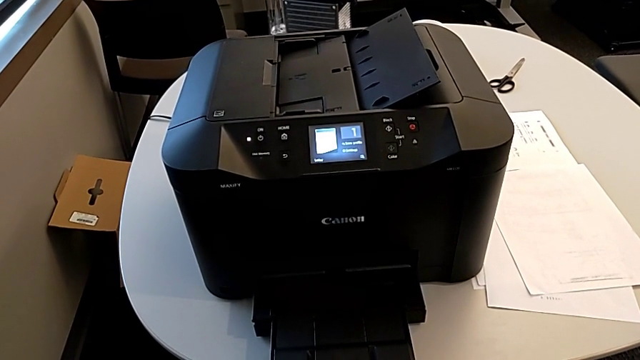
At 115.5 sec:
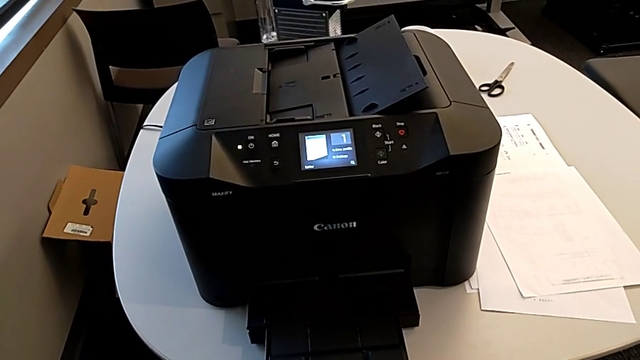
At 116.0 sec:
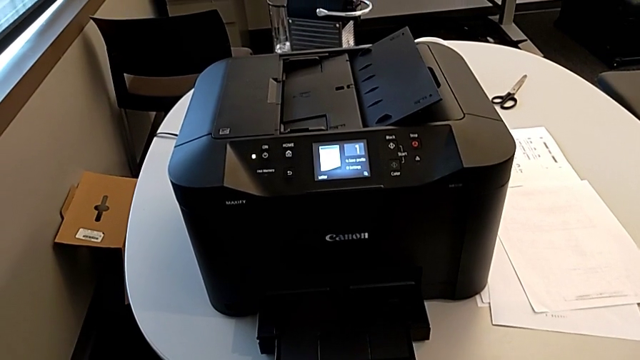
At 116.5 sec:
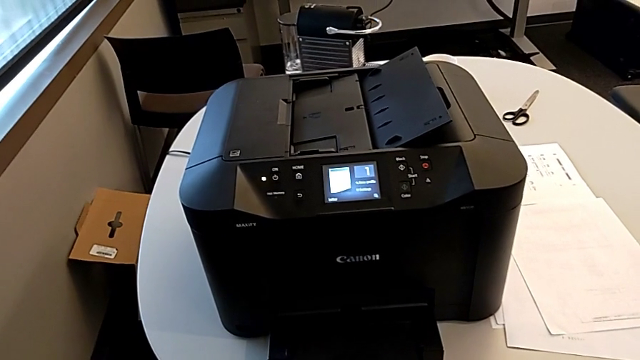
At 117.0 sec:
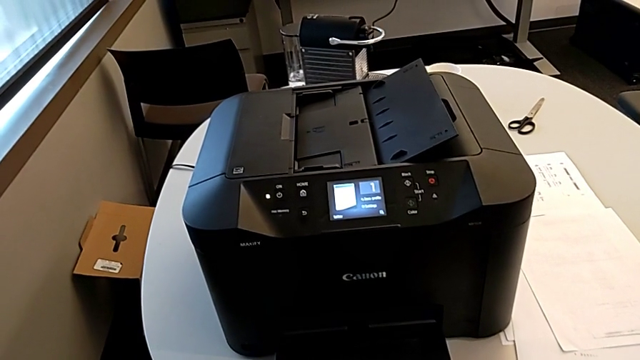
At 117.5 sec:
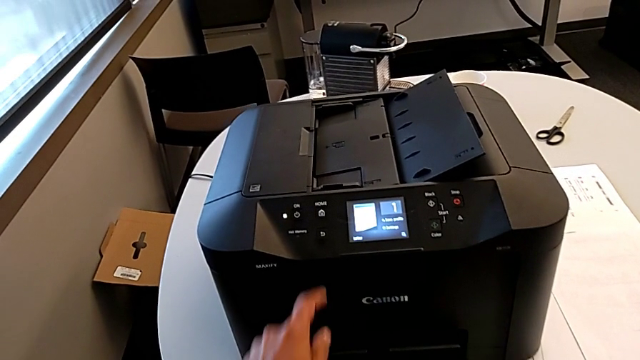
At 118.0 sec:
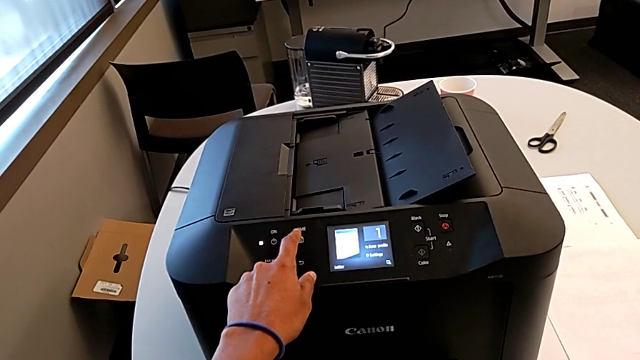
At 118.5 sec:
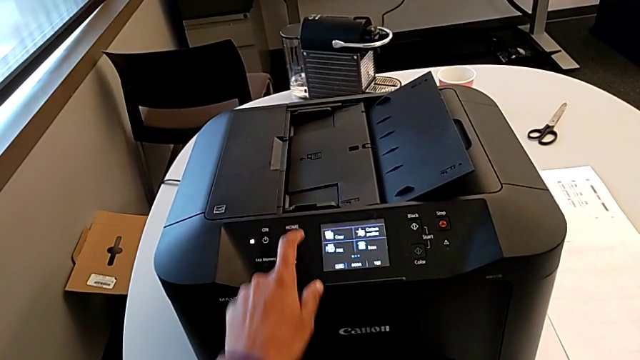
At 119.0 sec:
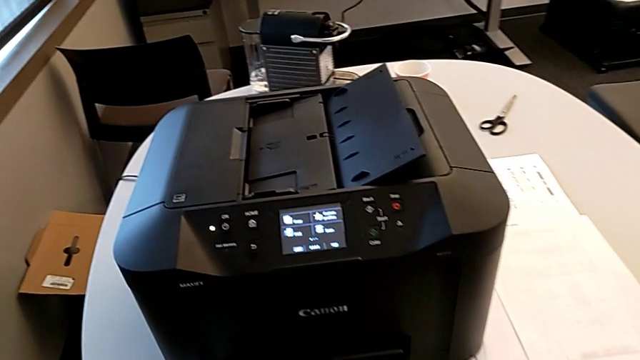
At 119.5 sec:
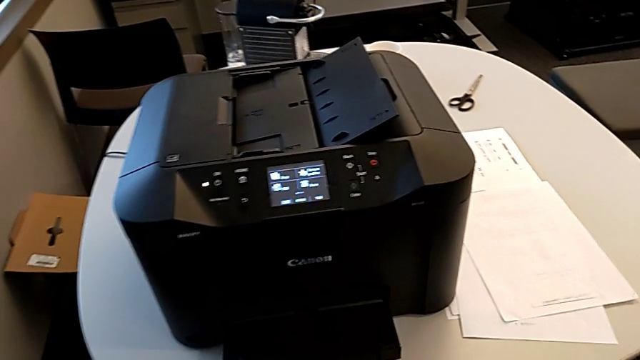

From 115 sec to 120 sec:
The camera wearer presses the button. They press the left button.
